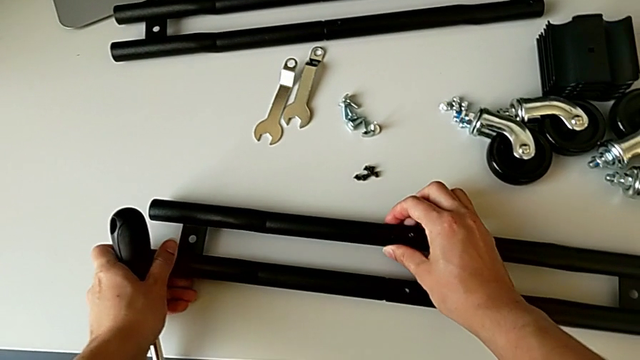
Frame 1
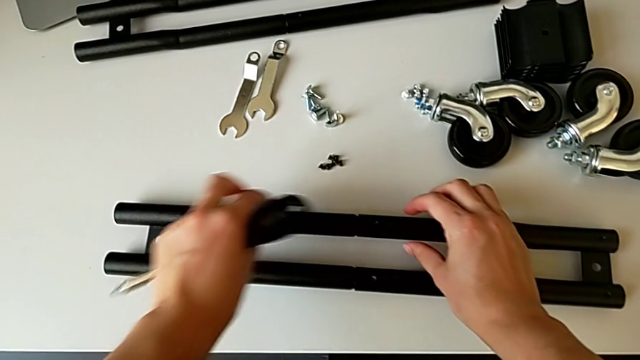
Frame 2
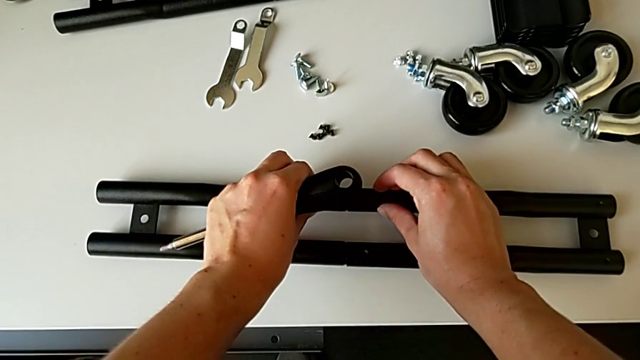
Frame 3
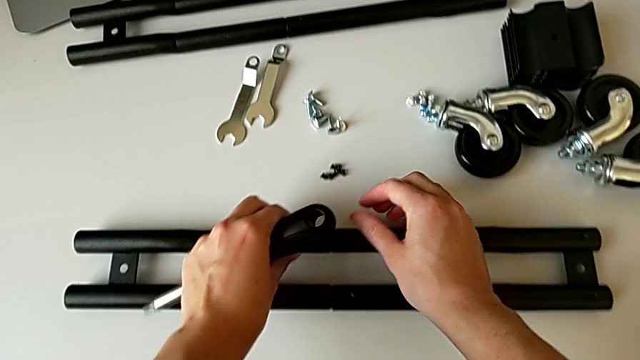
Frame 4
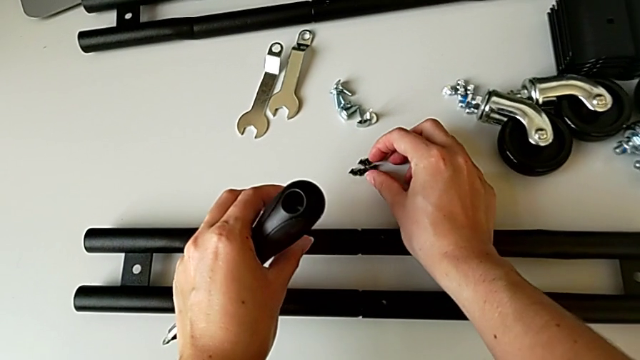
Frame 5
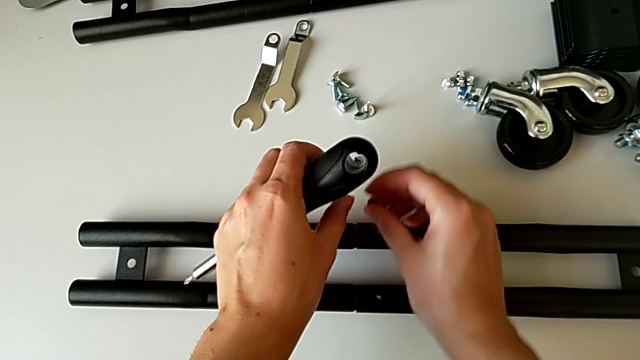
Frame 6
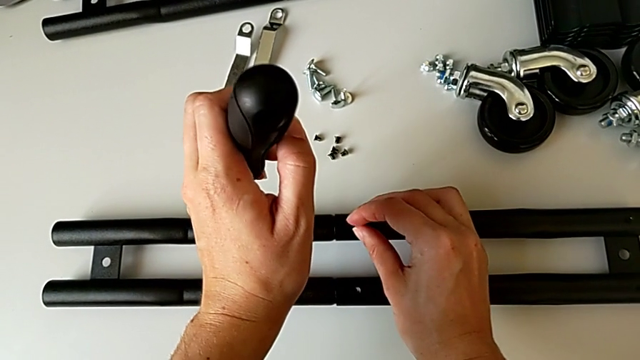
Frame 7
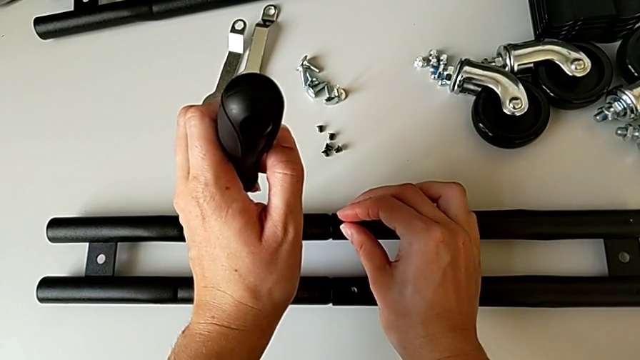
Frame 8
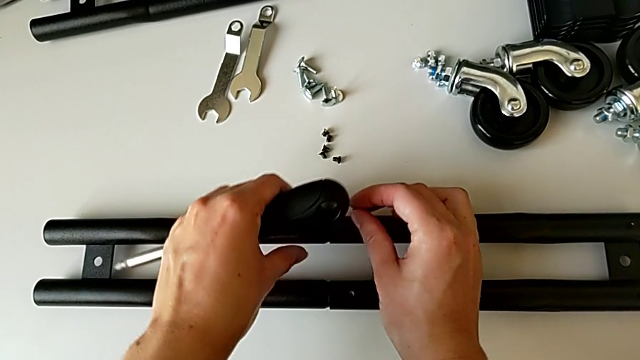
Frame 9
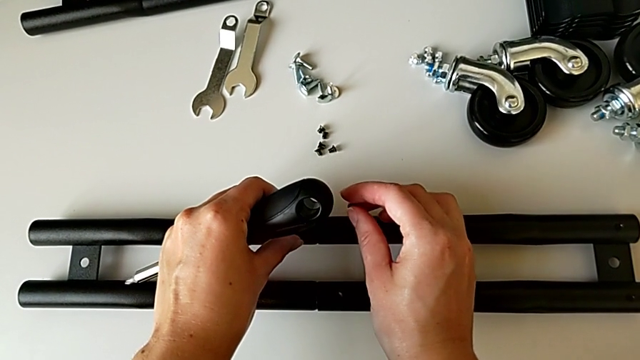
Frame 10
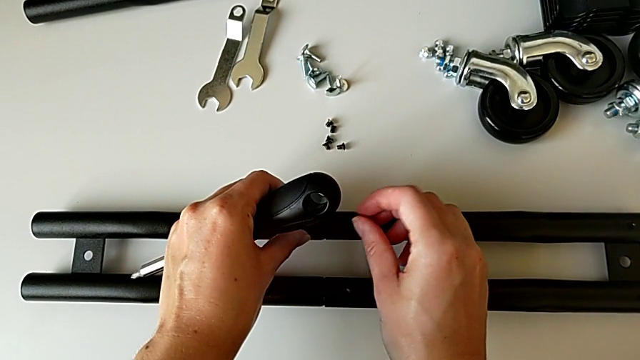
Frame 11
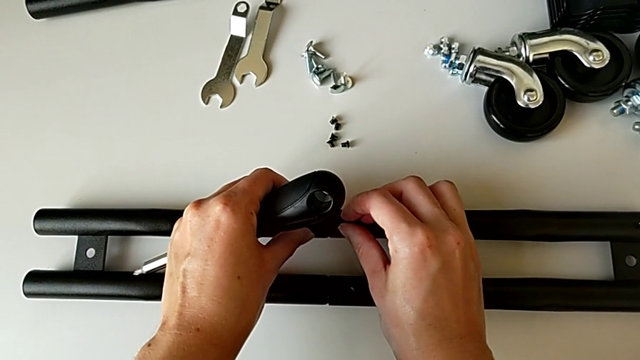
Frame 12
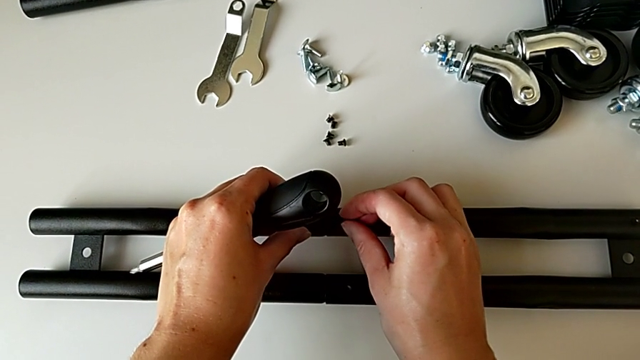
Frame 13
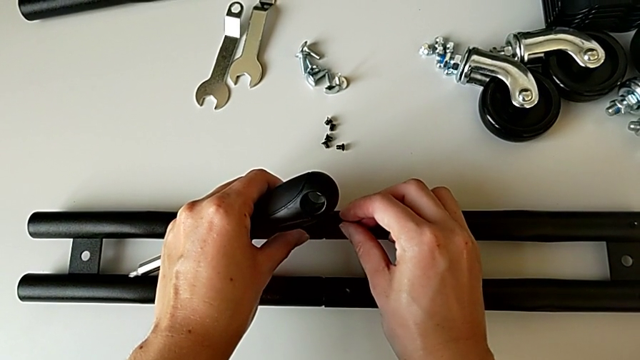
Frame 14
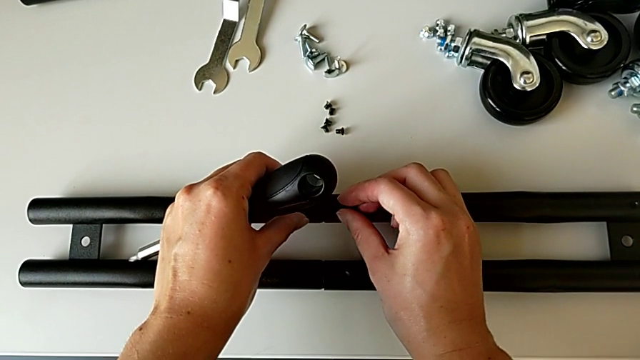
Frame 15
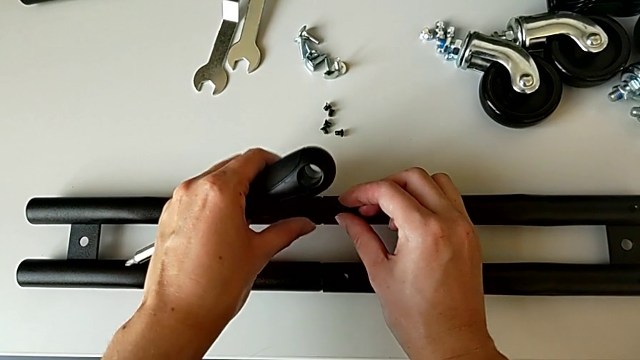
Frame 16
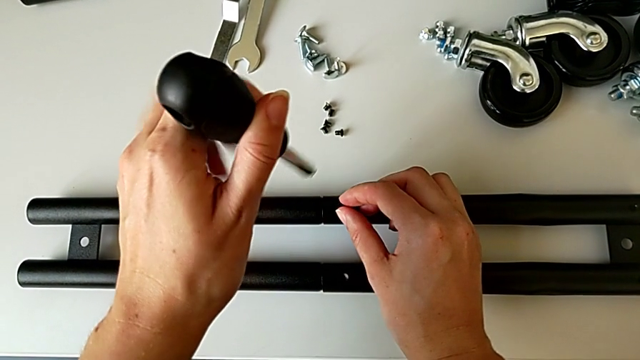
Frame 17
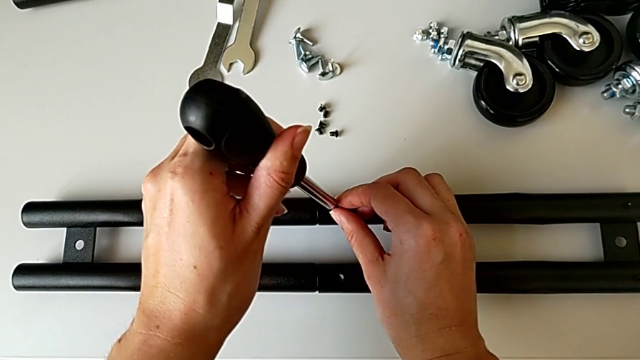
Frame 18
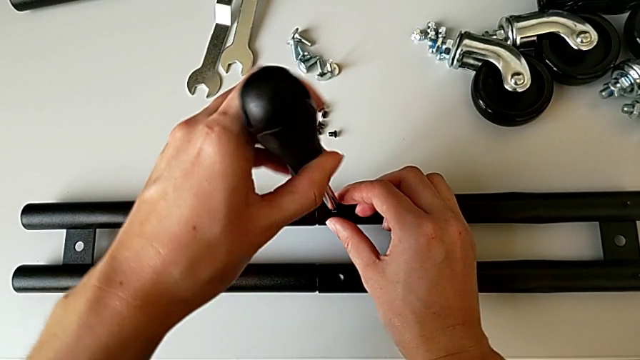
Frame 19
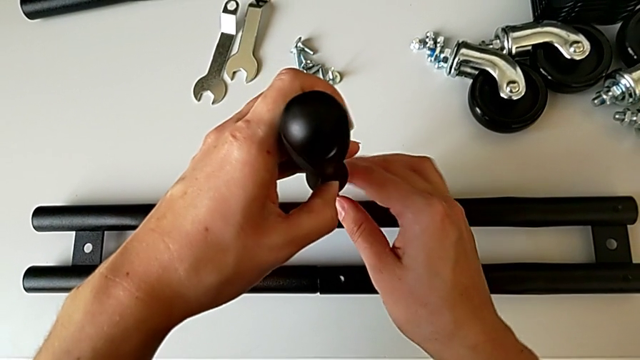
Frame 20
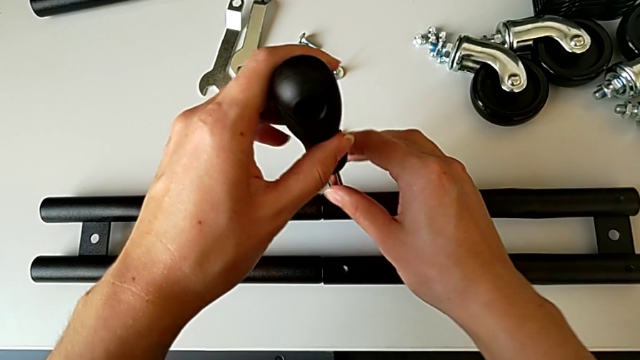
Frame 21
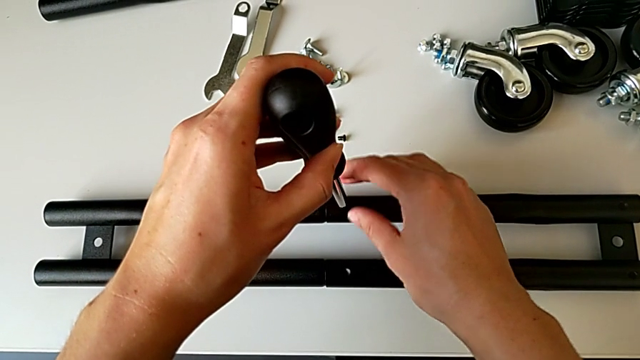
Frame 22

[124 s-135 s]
The camera wearer is assembling the half frame. They grab the third screw, insert it and screw it.

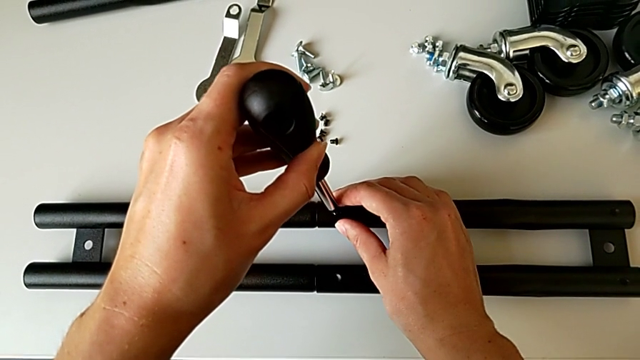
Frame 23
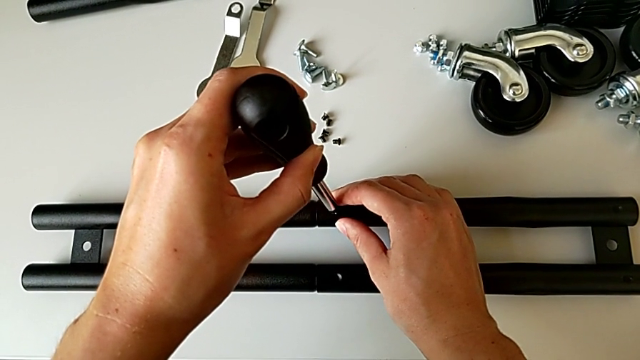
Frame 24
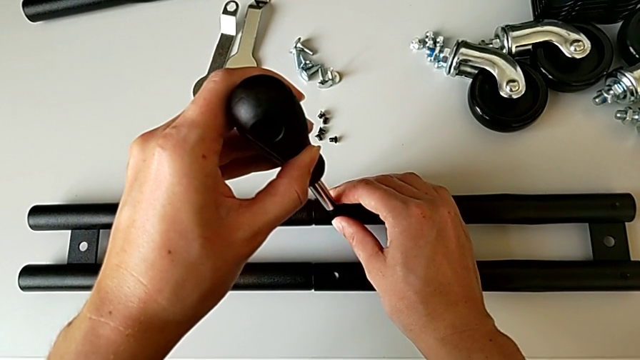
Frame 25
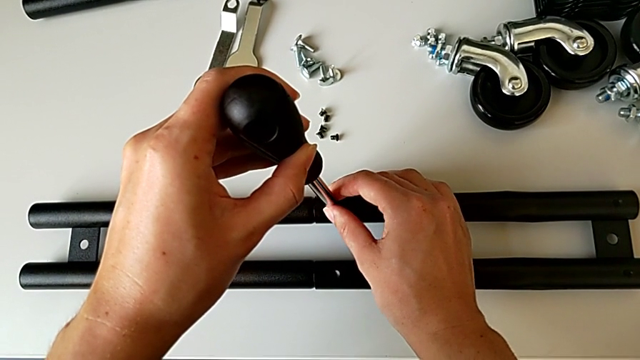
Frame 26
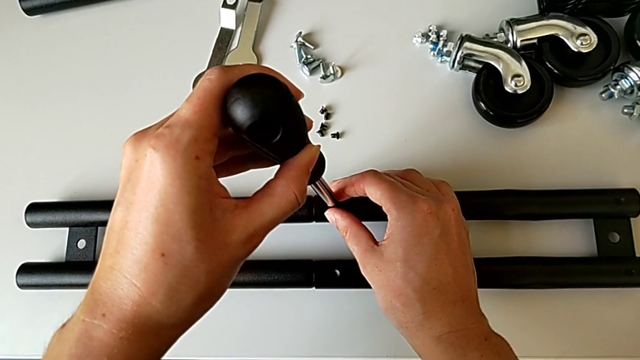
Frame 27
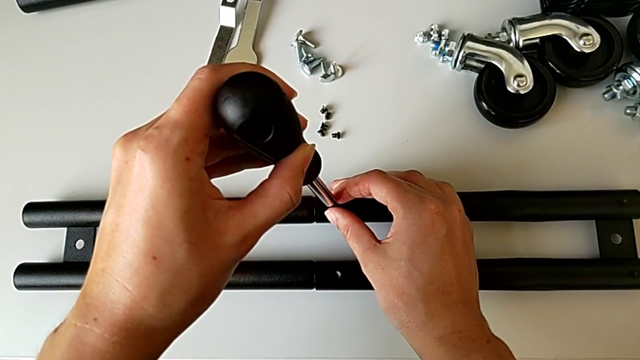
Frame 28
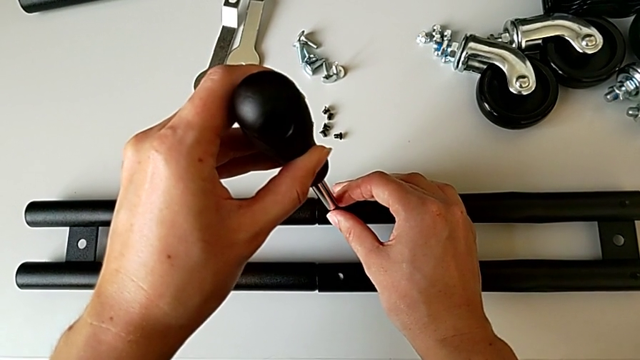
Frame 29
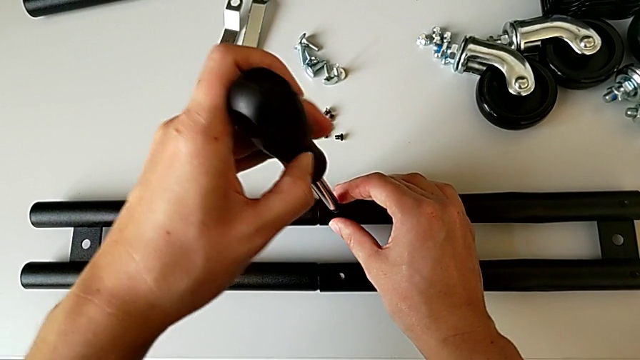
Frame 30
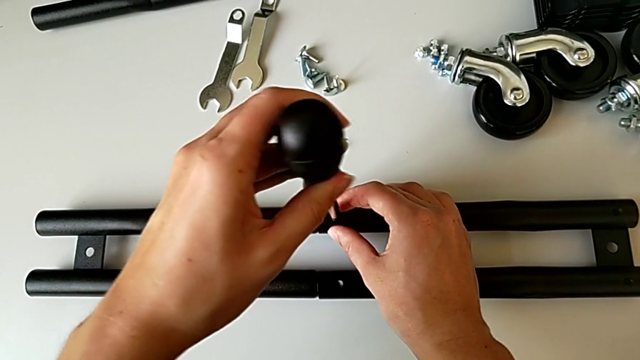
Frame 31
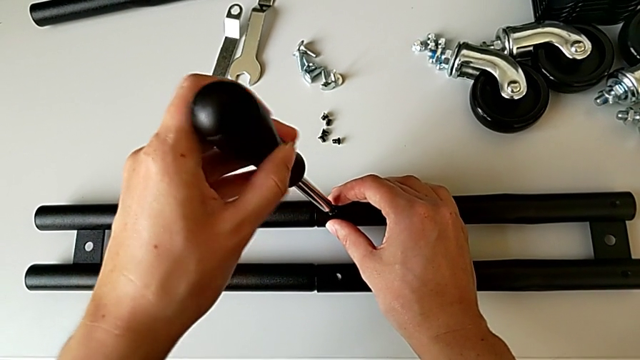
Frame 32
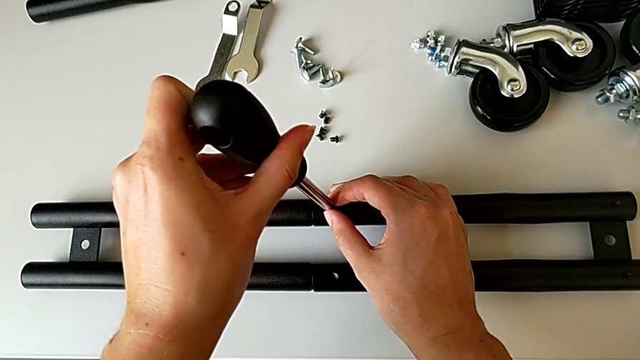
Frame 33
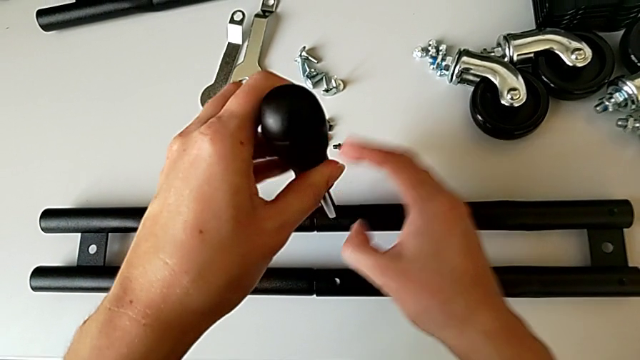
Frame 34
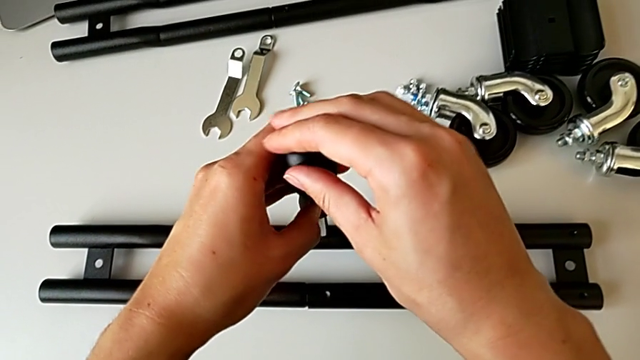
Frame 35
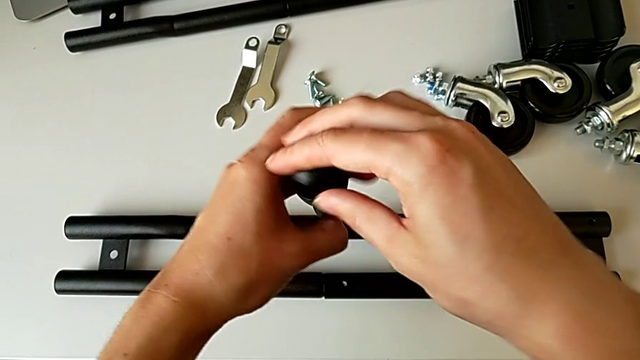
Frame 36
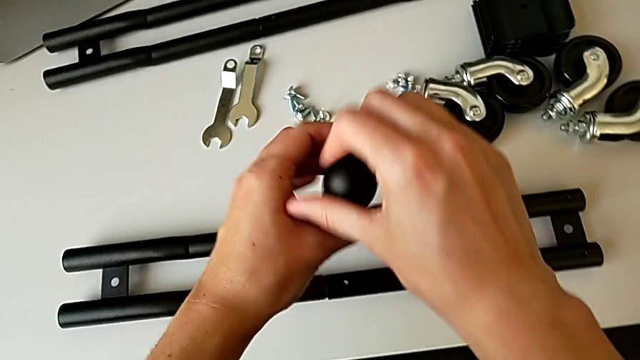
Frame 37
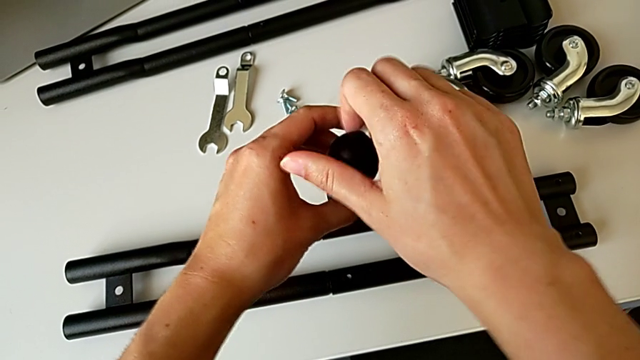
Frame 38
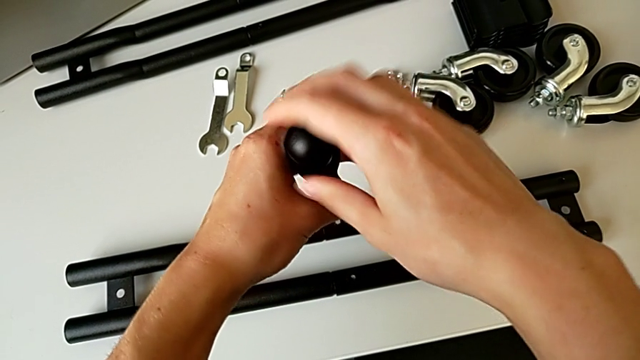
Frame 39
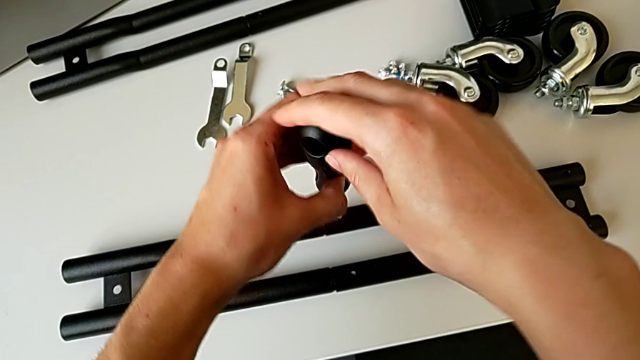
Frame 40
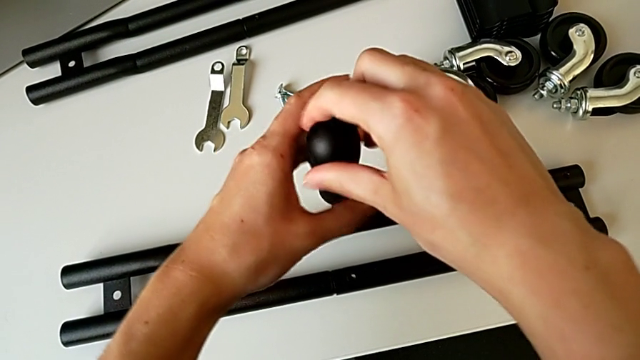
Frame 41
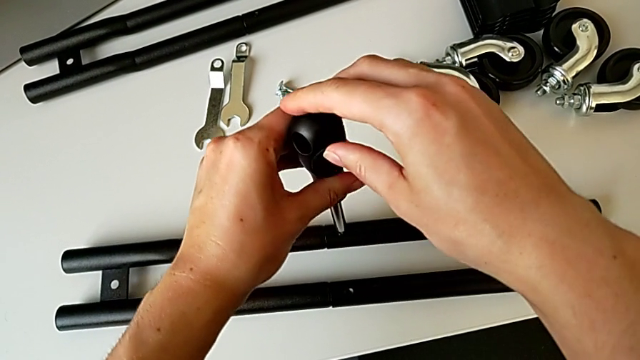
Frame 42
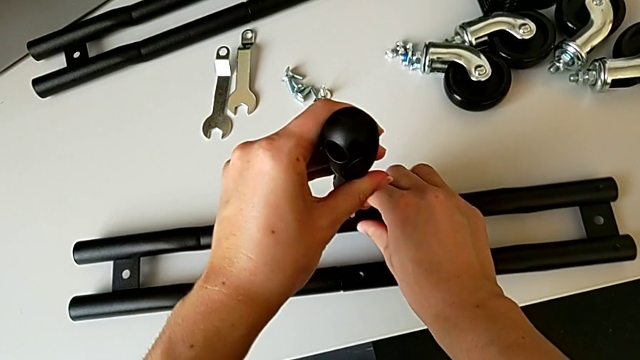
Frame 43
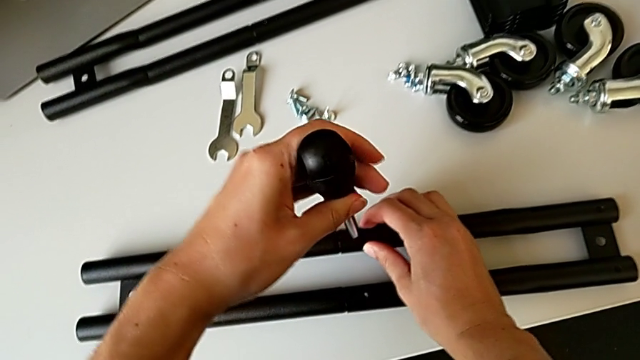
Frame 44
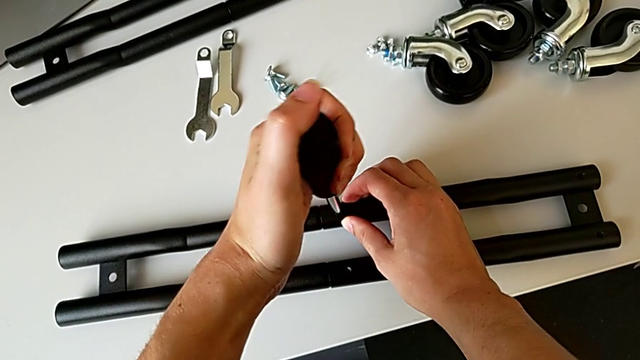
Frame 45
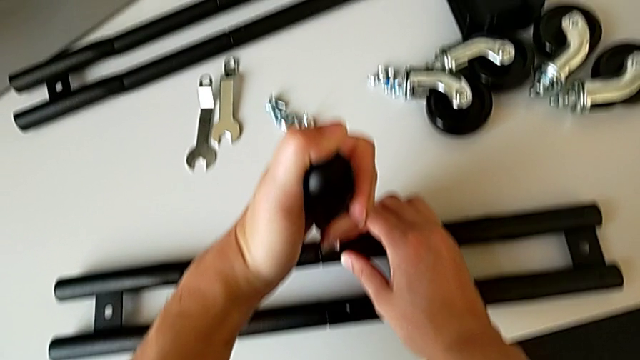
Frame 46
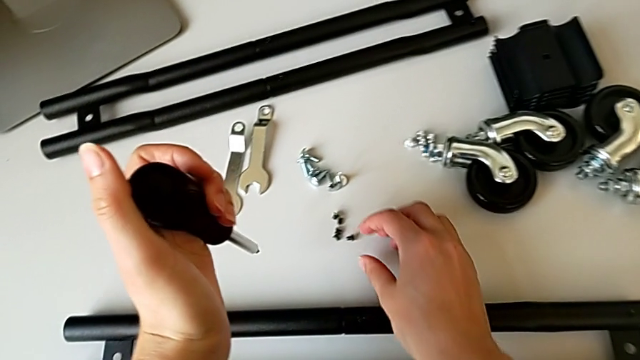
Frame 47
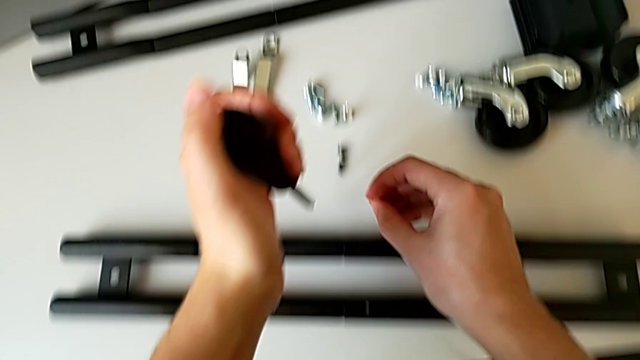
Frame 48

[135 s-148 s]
The camera wearer is assembling the half frame. They align the screwdriver, screw the third screw and grab the fourth screw.
